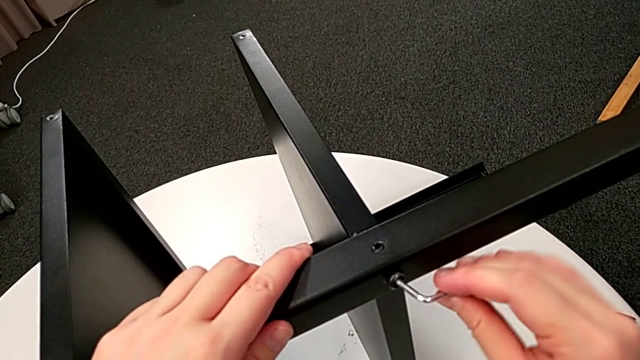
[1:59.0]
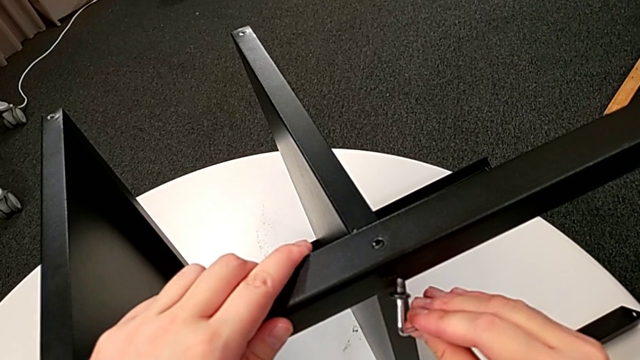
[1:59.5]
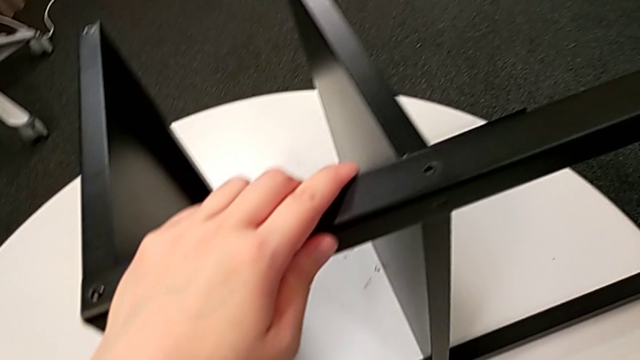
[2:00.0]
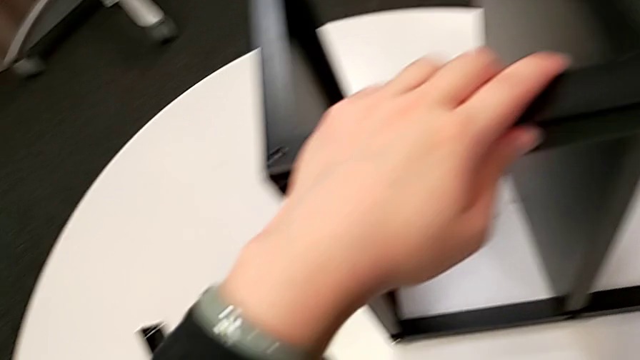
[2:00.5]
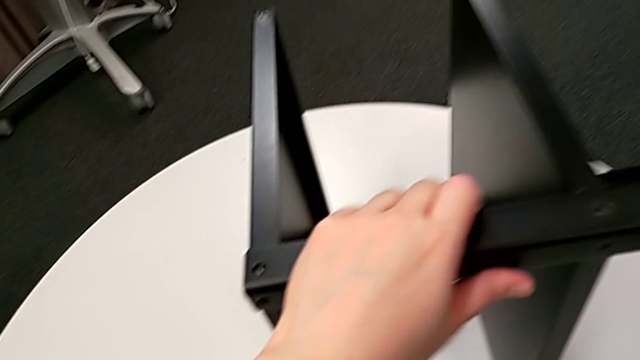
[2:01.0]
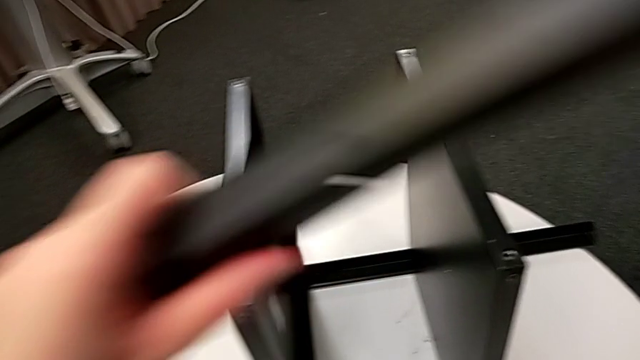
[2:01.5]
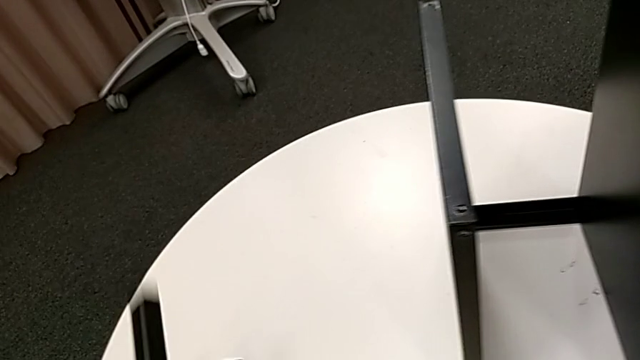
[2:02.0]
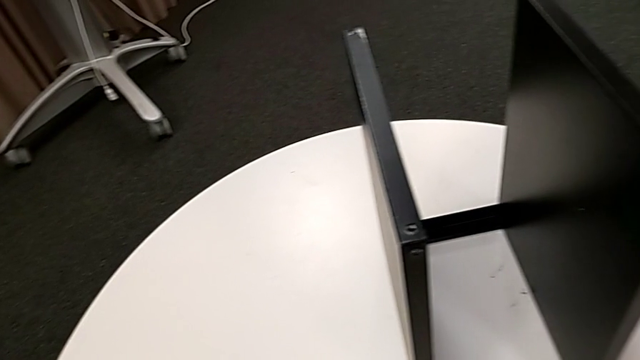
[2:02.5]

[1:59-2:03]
The camera wearer is detaching the second leg of the table. They disassemble the hex socket head, place the hex socket head with the right hand, disassemble the leg with the left hand and place the leg.

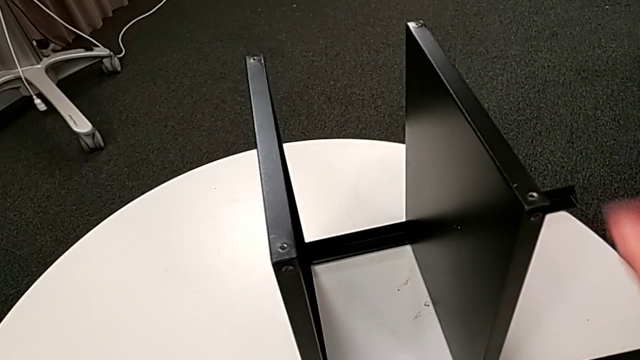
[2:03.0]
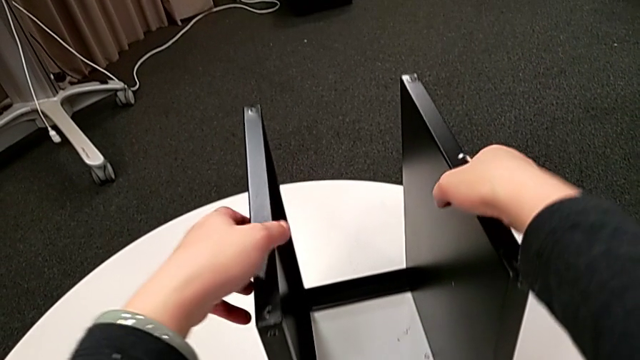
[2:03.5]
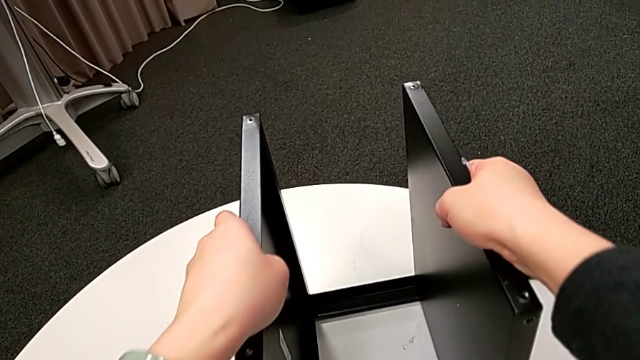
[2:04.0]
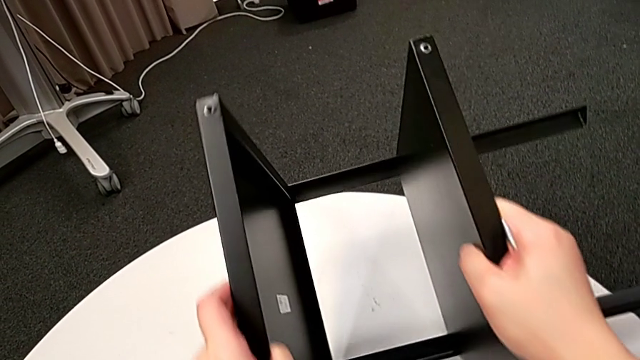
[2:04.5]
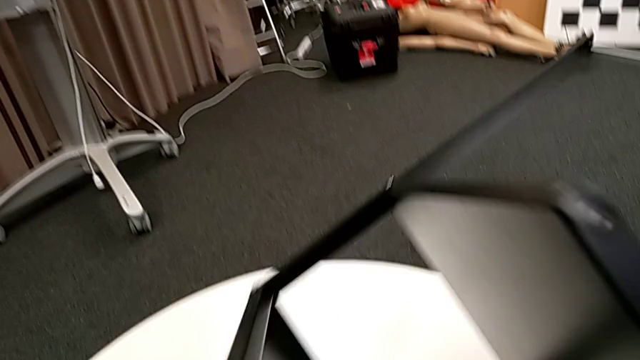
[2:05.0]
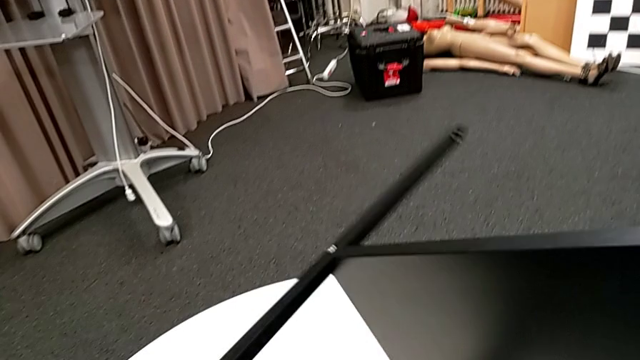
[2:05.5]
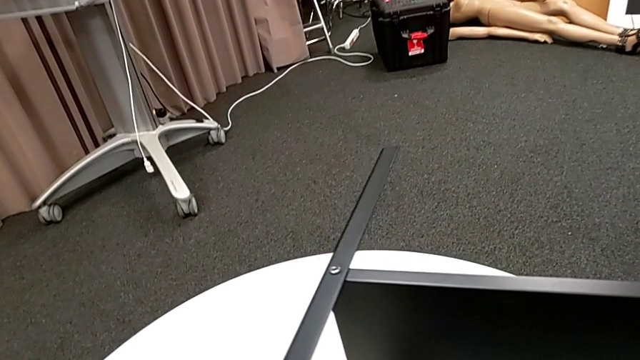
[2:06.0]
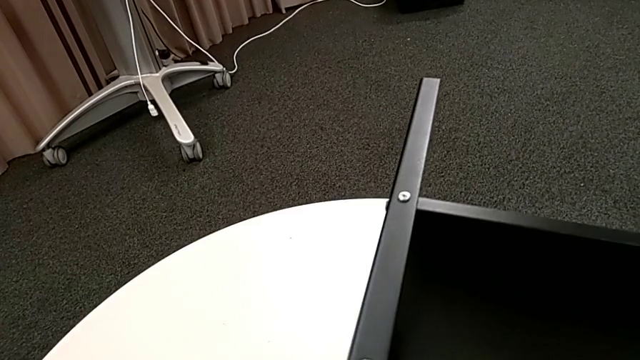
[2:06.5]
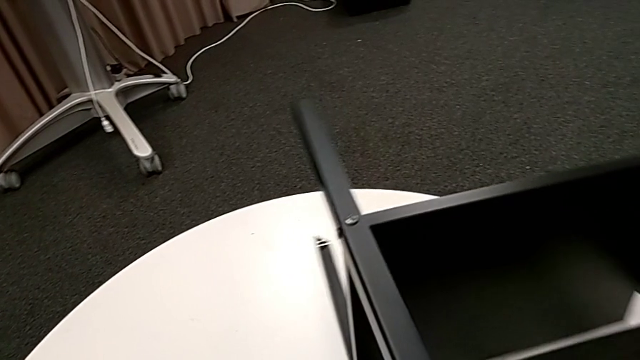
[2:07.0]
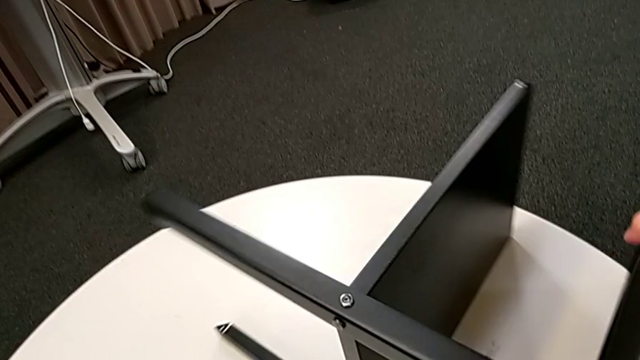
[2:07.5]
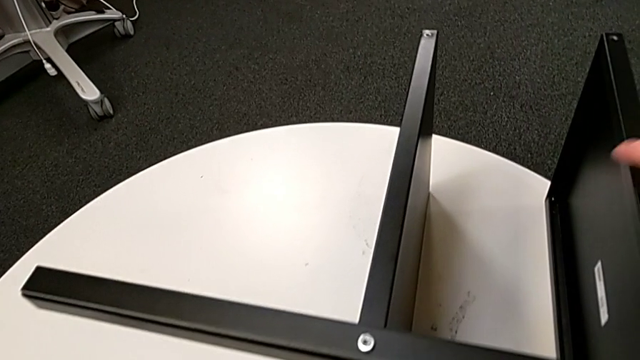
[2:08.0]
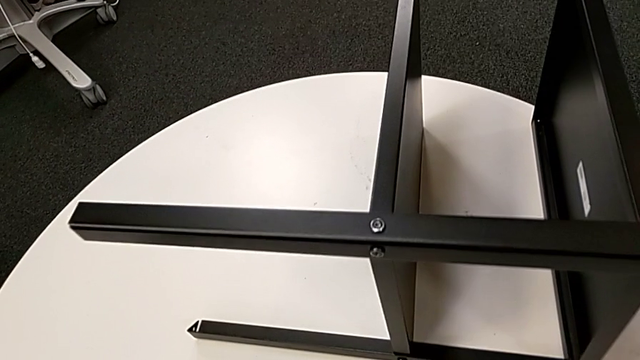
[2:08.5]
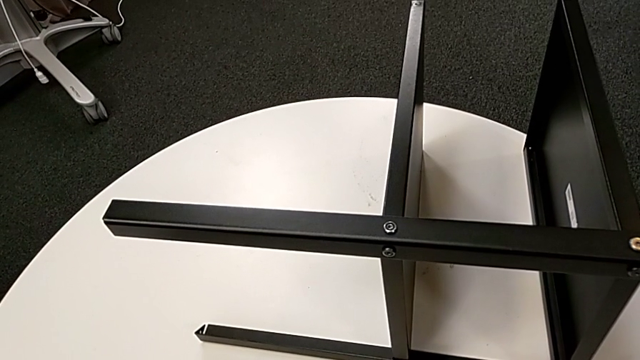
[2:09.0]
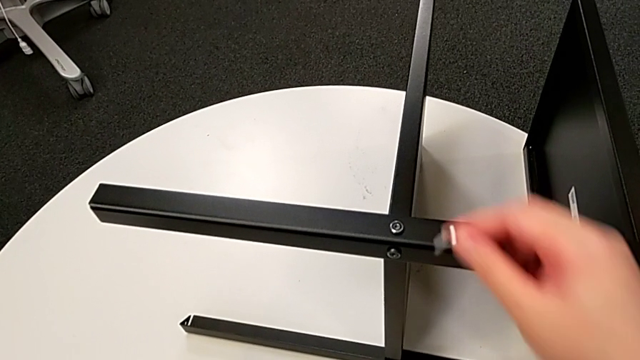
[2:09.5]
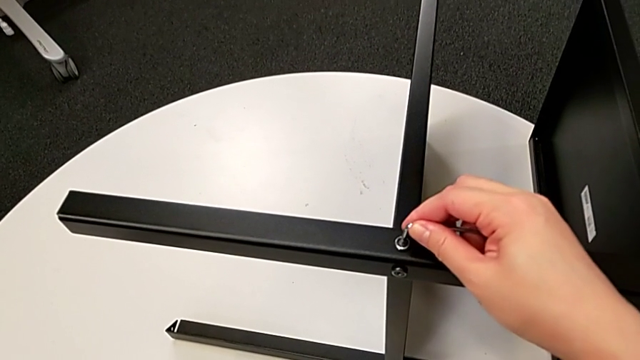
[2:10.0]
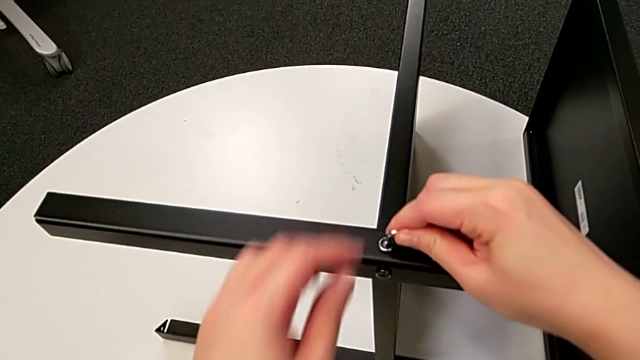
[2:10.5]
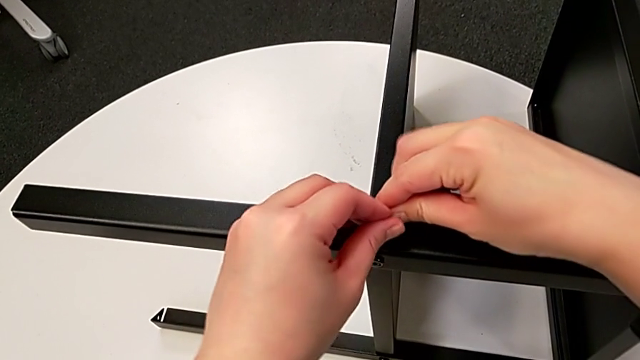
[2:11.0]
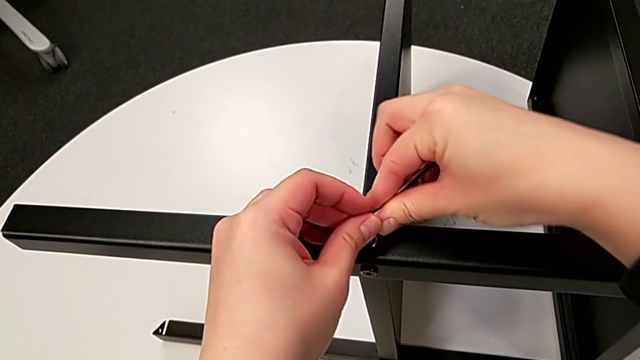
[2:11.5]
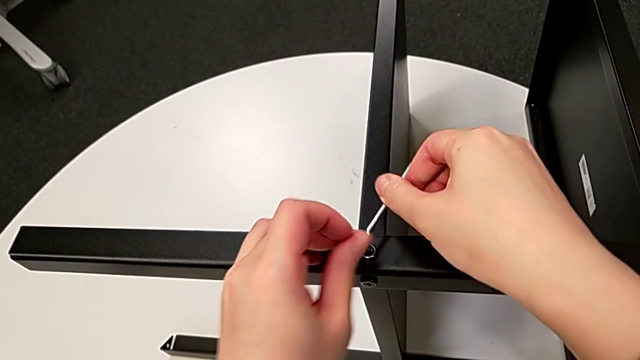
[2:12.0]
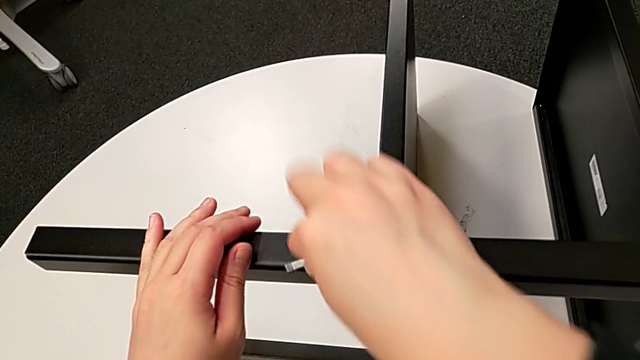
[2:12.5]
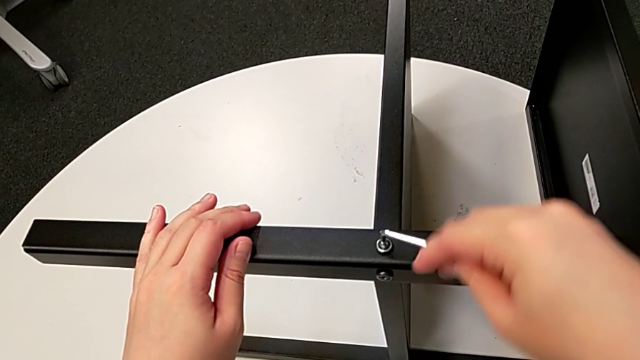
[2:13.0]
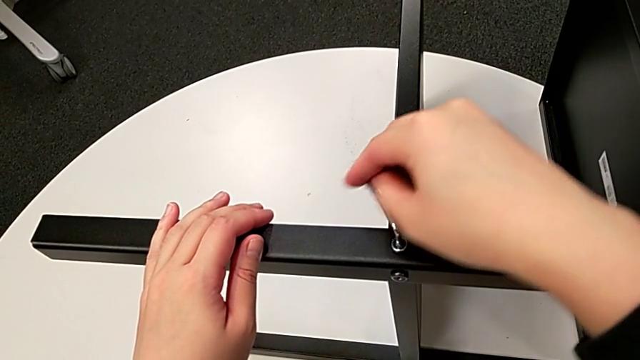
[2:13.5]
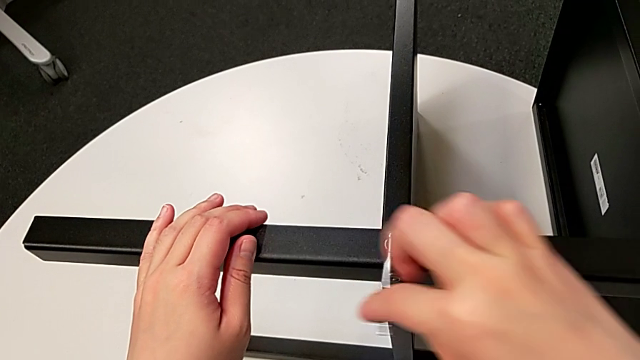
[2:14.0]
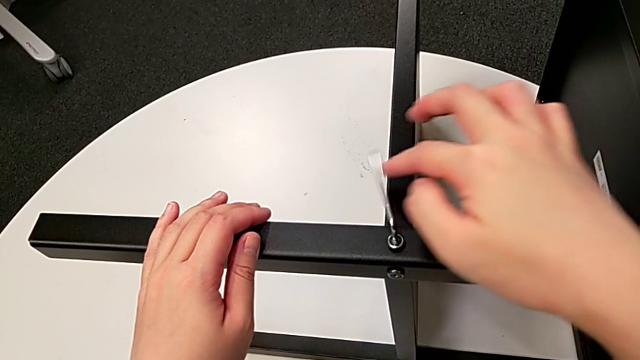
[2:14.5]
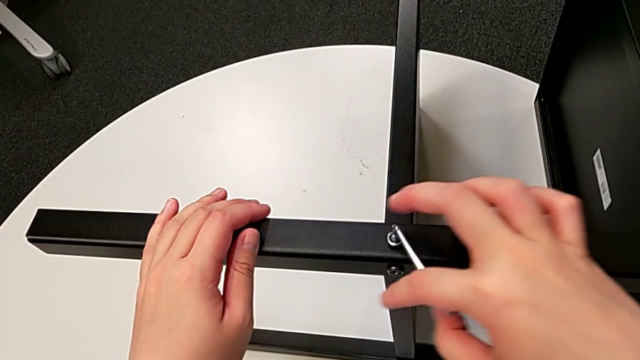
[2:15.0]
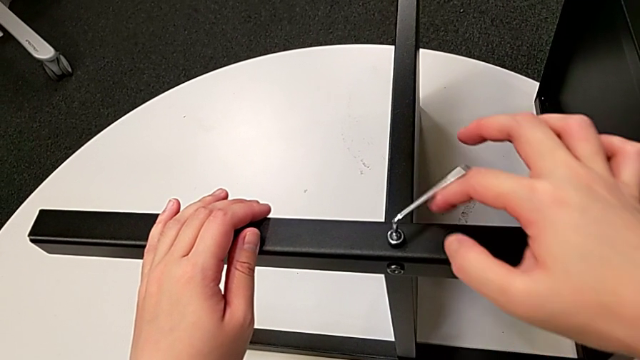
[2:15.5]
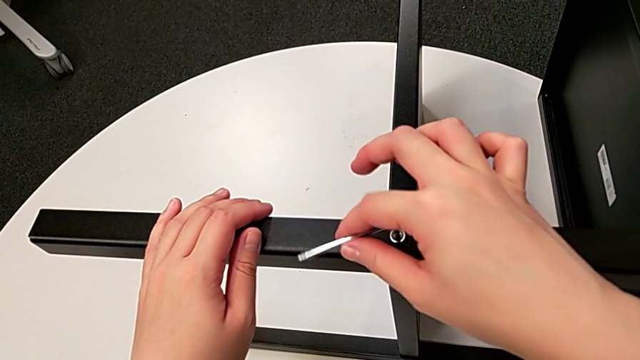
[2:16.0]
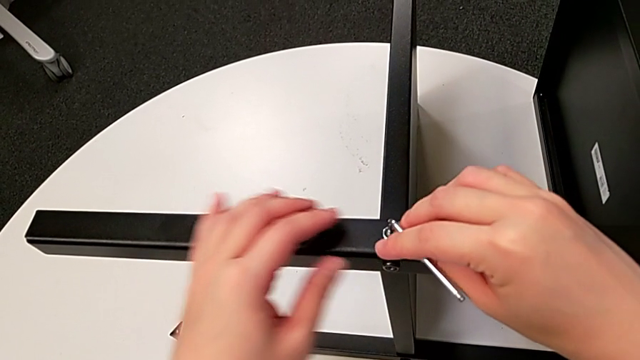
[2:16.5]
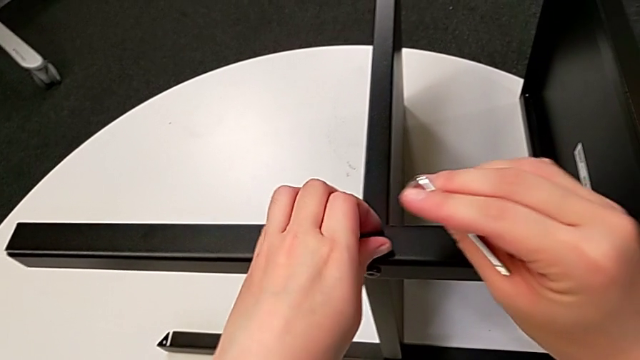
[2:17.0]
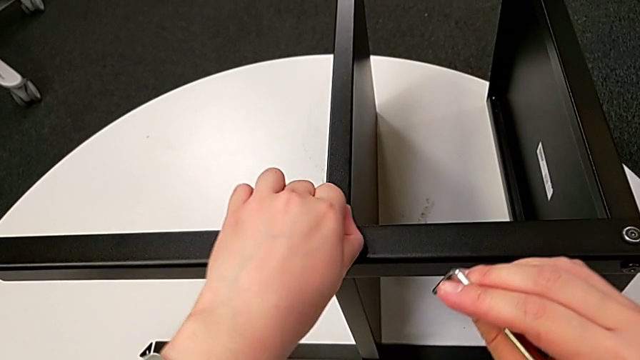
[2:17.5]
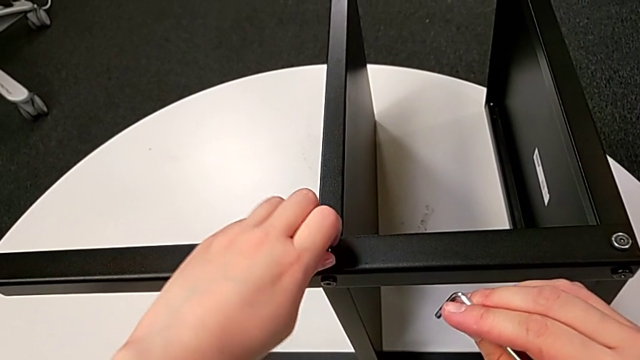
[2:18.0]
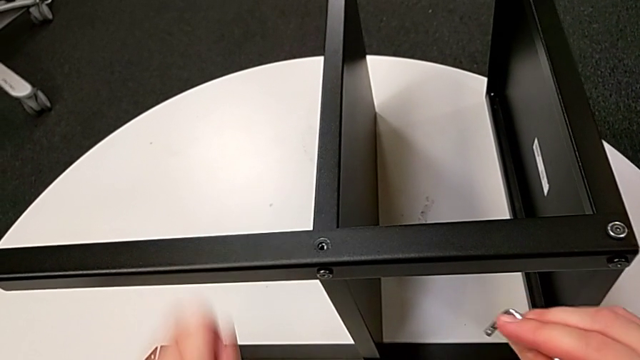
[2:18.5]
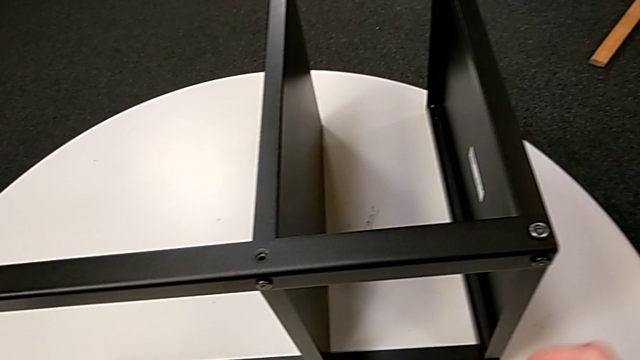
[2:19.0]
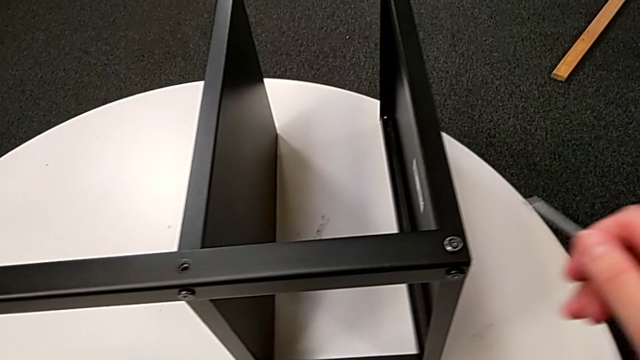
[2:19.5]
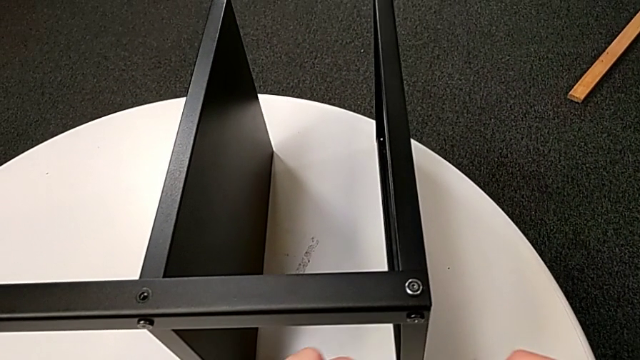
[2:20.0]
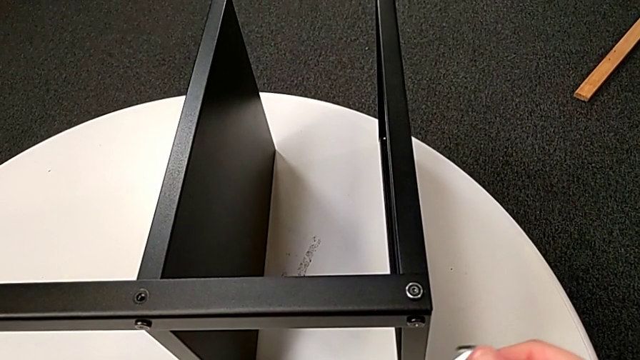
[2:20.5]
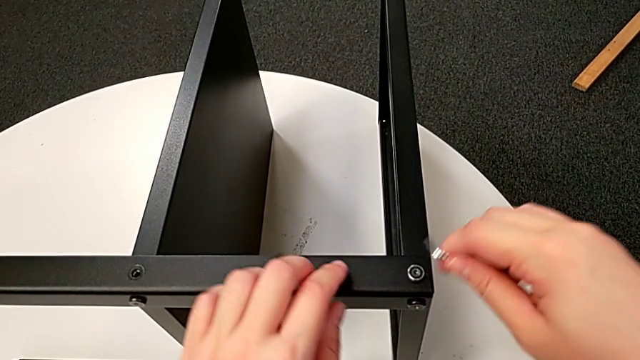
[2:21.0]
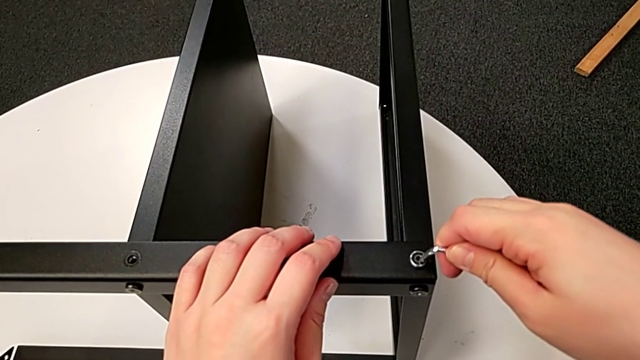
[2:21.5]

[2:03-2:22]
The camera wearer is unscrewing the third leg of the table. They rotate the nightstand, slide the nightstand, approach the hex socket head, insert the Allen wrench, unscrew the hex socket head, withdraw the Allen wrench, unscrew the hex socket head, disassemble the hex socket head, place the hex socket head, rotate the Allen wrench and insert the Allen wrench.
